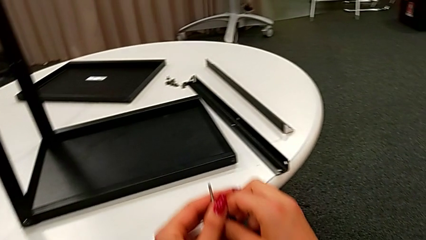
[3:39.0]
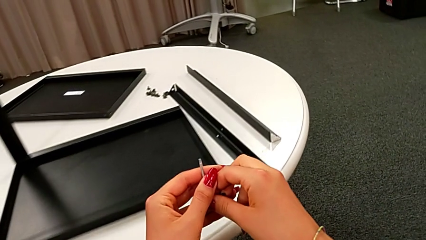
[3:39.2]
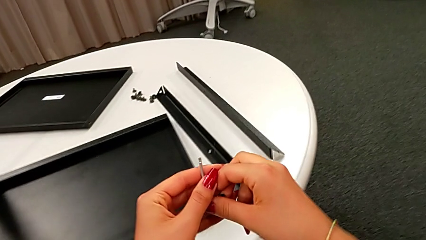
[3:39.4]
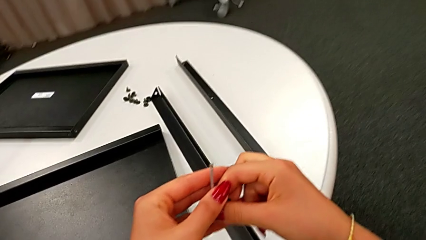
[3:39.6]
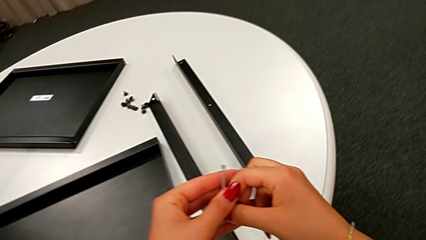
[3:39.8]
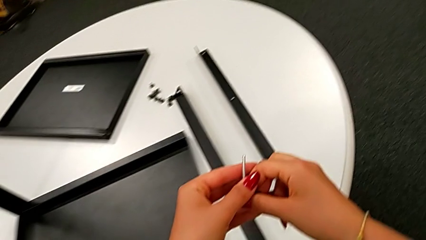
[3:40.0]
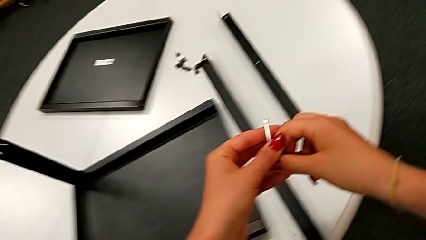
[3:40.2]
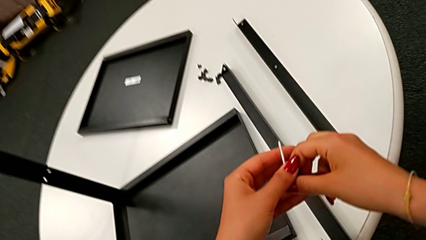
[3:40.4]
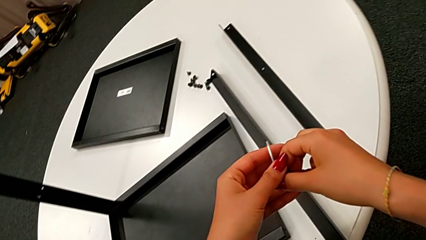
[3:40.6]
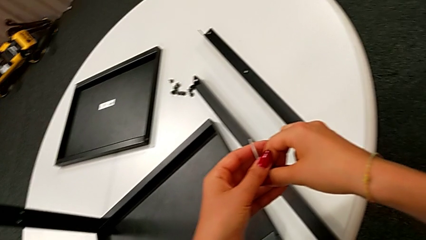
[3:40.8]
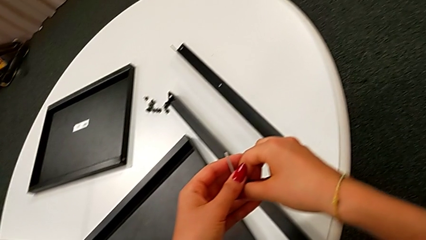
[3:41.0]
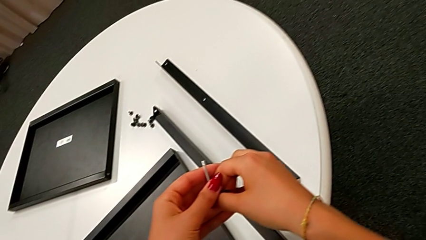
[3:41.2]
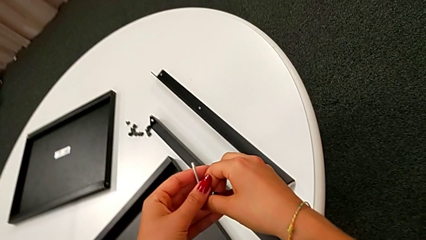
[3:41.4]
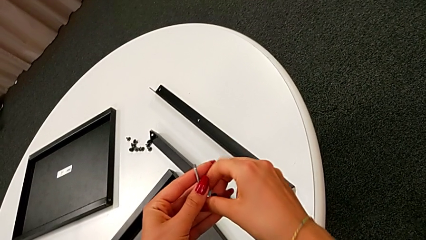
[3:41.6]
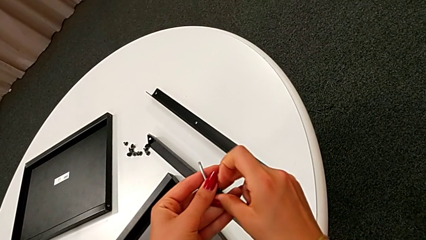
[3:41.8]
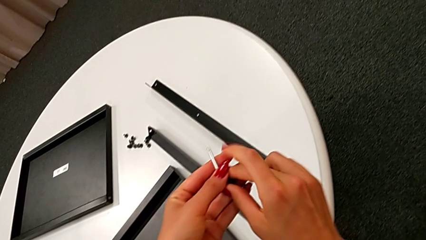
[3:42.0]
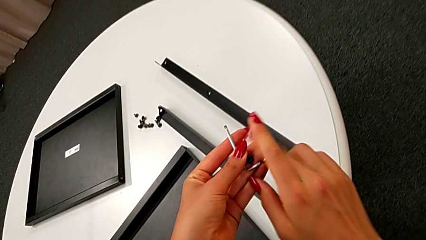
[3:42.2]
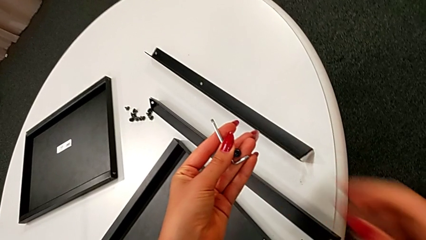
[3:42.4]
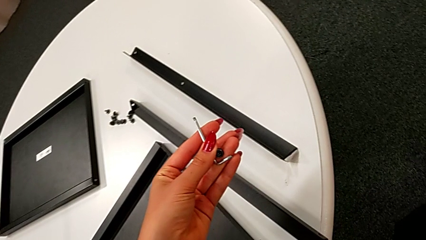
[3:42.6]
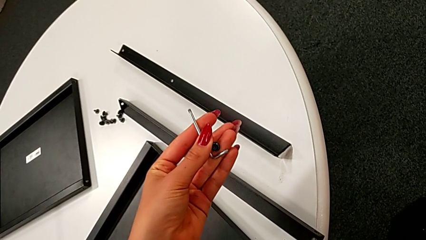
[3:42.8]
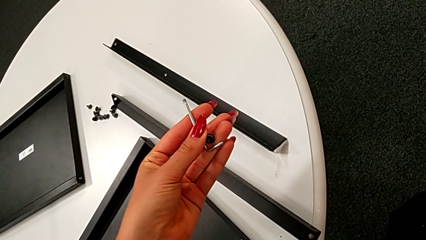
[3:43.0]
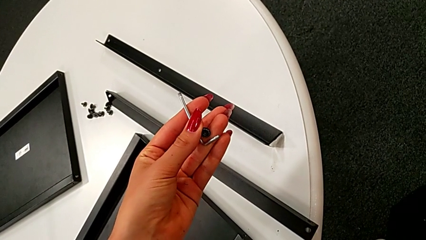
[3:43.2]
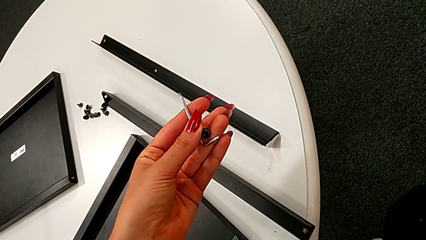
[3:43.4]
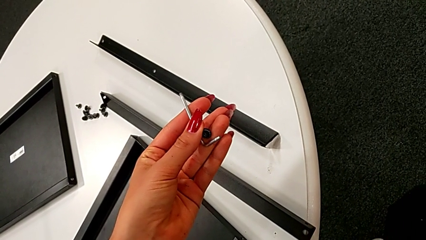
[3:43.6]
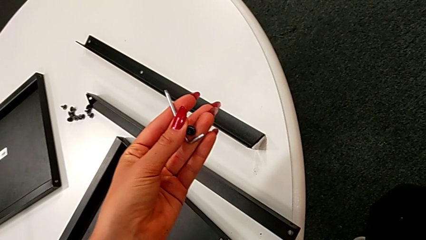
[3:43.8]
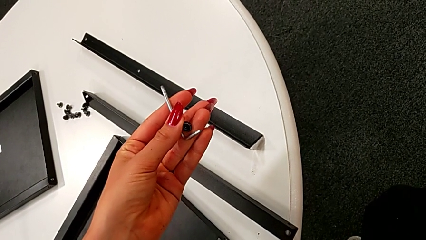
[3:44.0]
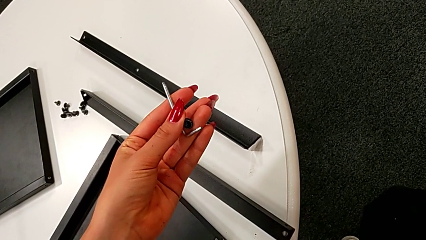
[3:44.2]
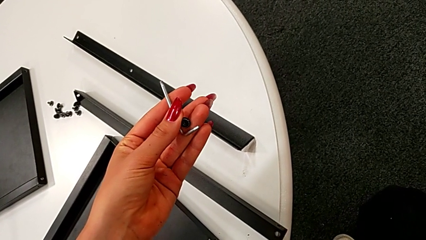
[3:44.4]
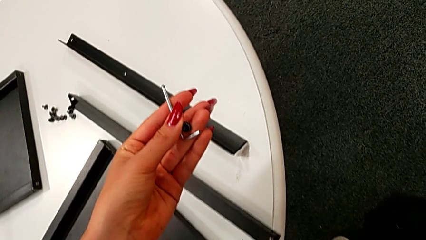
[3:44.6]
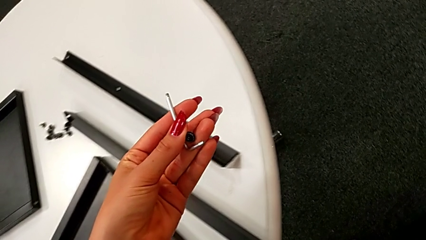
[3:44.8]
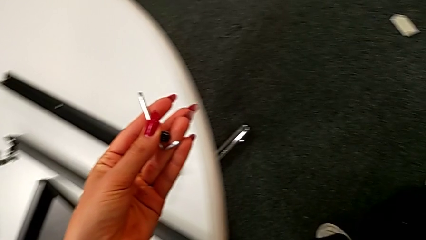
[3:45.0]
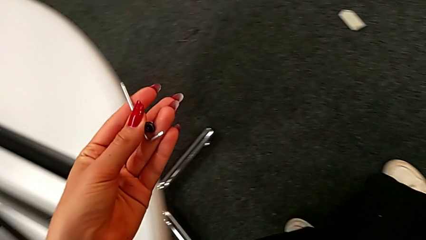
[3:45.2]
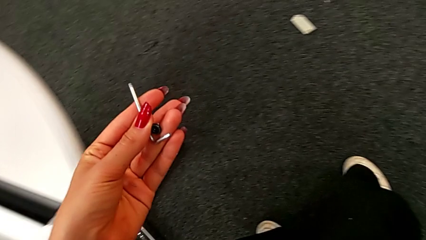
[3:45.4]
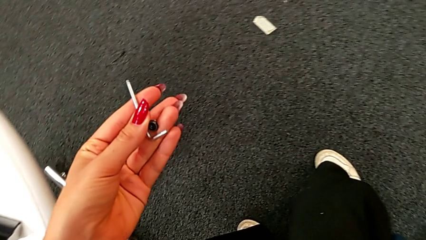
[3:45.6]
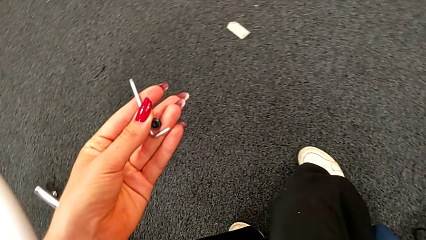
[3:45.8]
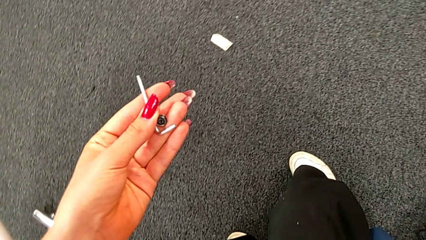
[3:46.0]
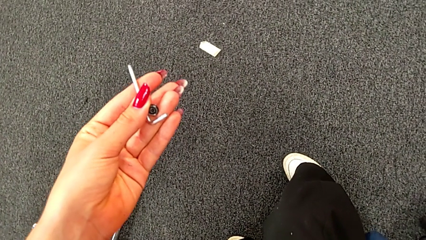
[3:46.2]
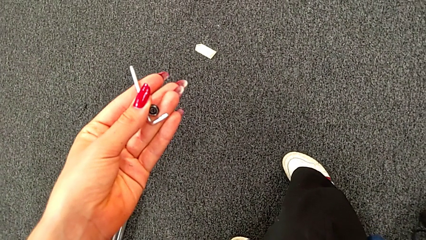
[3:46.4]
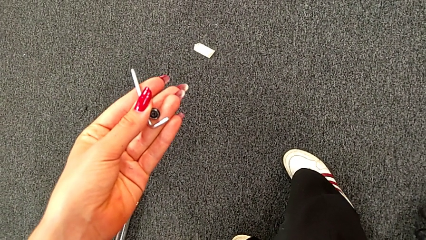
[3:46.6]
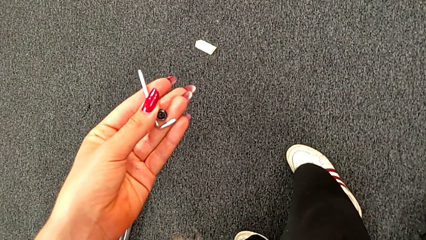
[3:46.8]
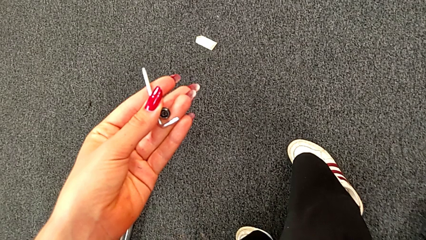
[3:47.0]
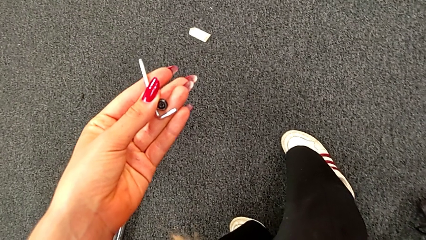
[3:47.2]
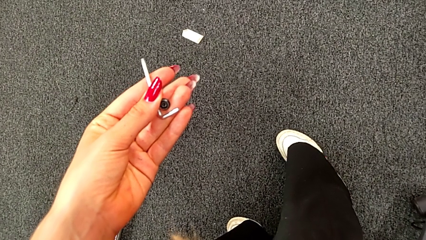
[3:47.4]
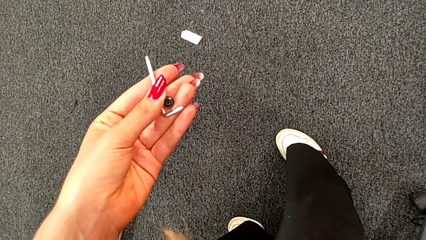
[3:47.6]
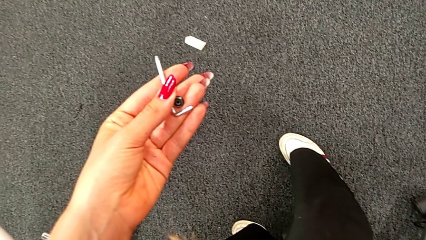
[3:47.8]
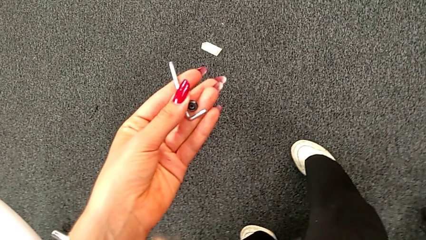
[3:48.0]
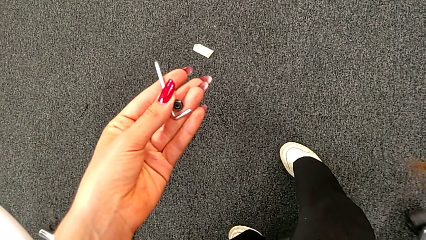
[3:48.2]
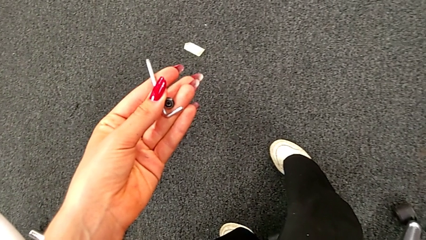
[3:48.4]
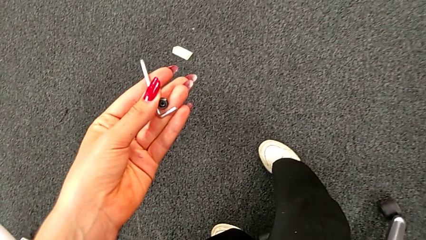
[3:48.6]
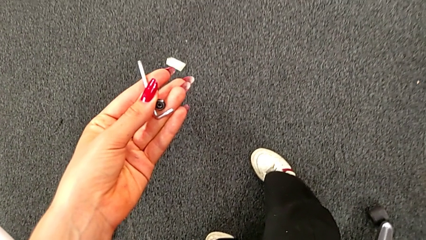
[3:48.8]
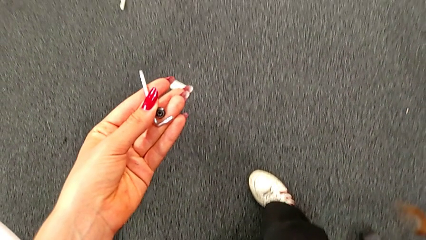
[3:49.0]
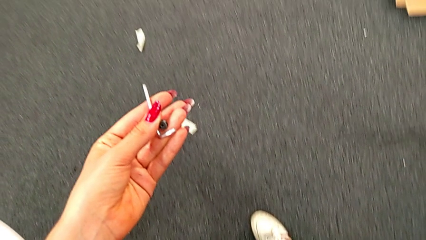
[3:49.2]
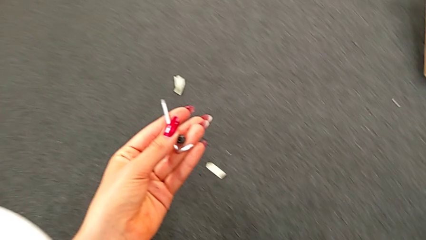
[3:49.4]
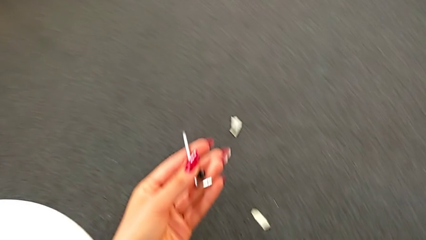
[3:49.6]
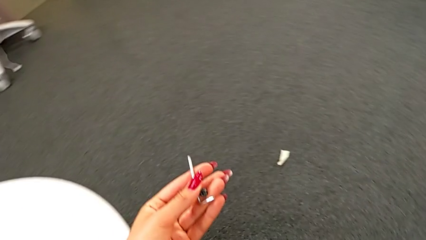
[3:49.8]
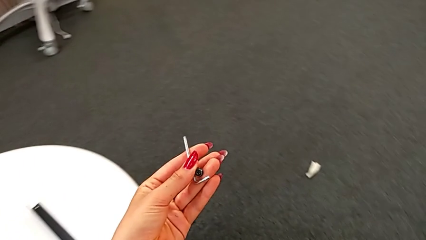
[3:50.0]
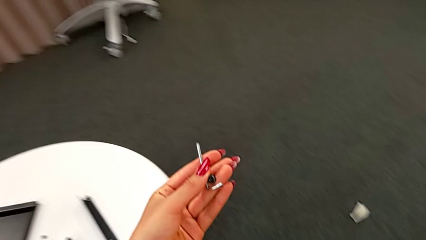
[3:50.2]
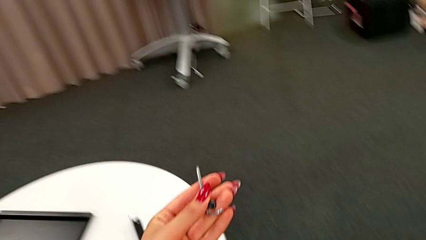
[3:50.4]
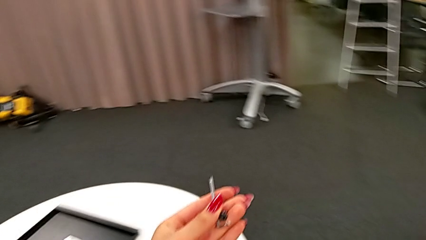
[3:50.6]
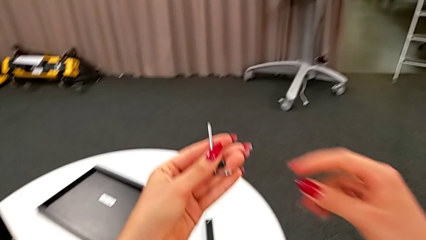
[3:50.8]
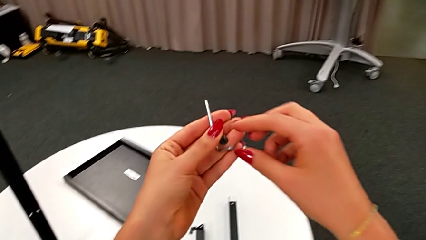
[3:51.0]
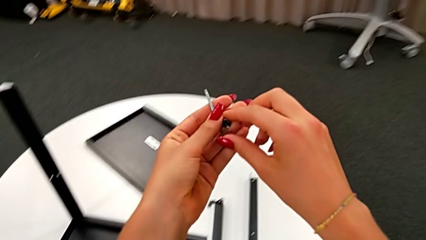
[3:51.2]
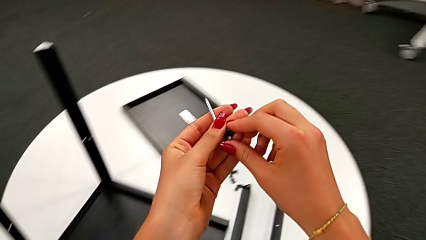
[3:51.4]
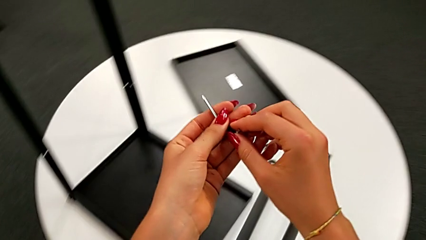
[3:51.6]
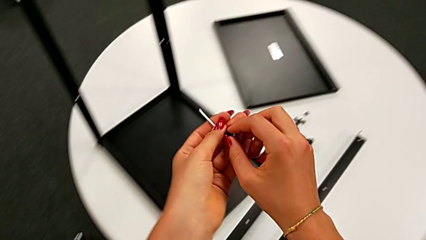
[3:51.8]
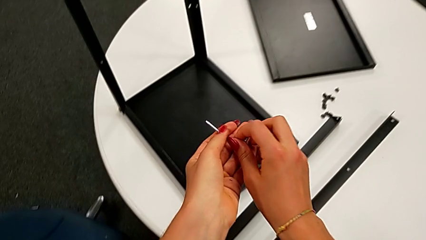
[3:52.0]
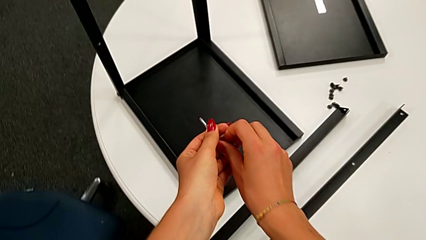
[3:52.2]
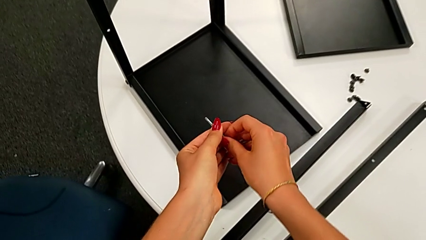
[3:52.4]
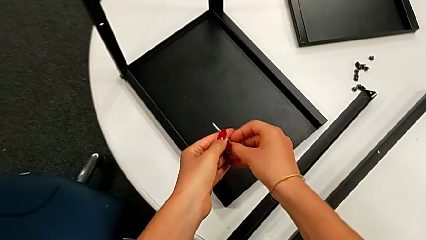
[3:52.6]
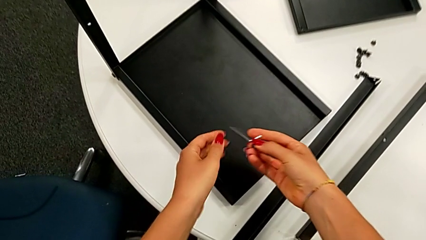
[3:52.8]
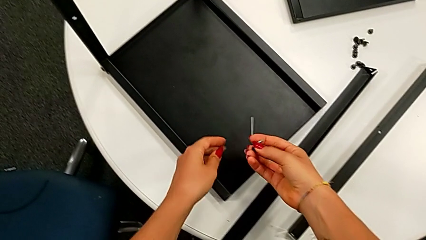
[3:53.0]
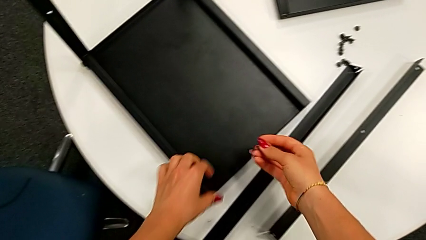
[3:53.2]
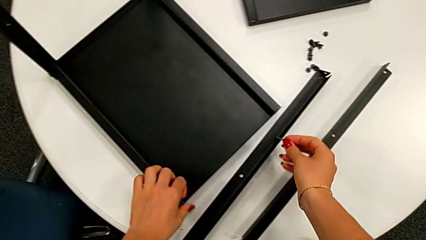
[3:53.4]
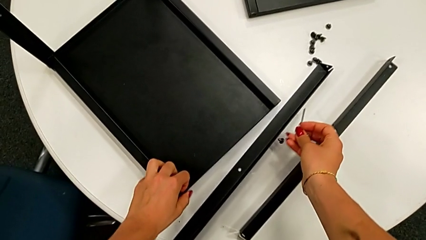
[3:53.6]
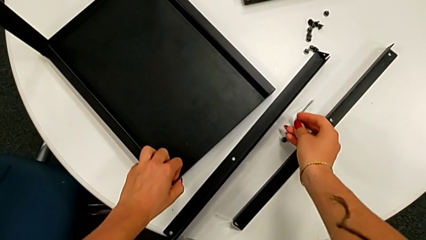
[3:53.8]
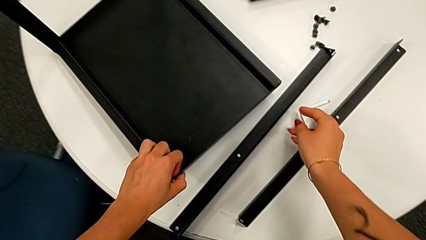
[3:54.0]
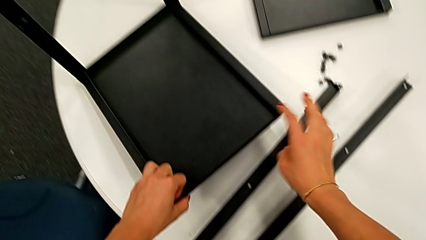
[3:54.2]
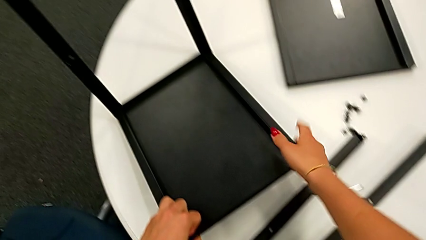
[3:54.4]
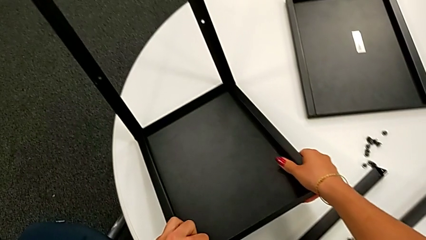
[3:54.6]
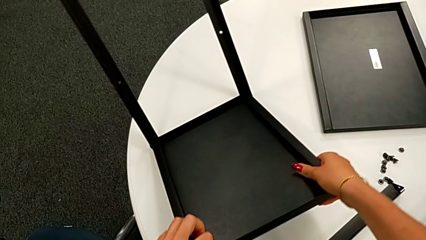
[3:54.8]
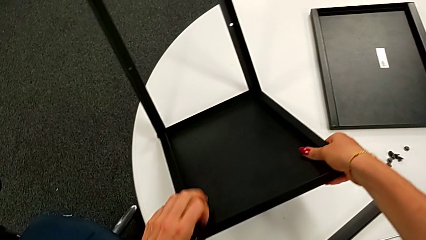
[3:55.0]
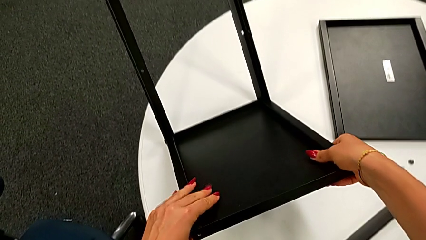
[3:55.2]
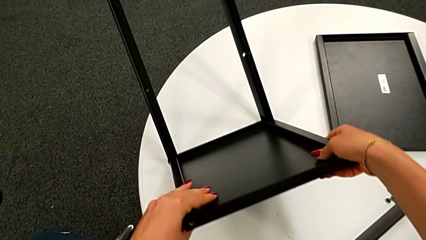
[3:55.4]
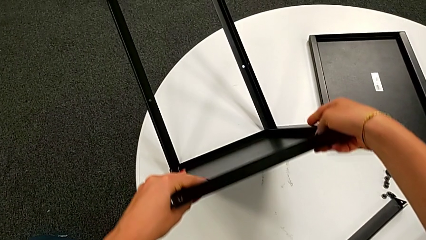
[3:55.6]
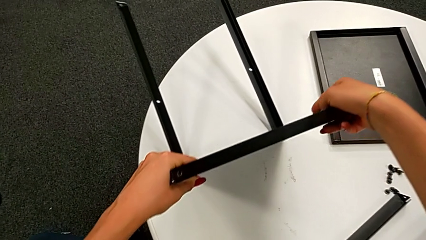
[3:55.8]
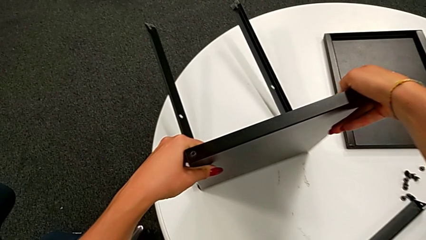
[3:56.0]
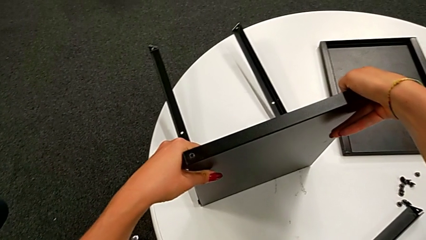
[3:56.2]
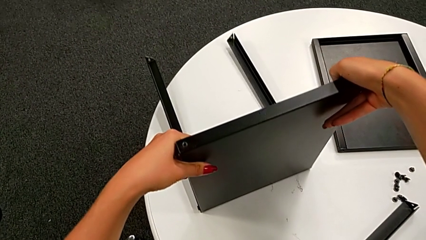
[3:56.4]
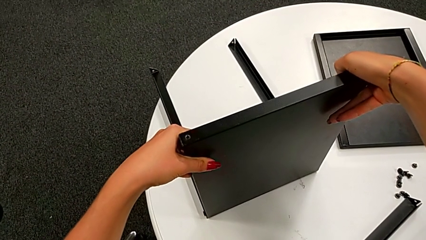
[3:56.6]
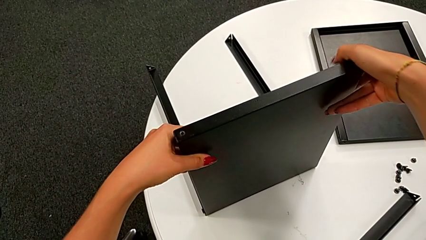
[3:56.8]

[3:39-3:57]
The camera wearer is assembling the leg of the top tray. They keep holding the Allen wrench, place the hex socket head, place the Allen wrench and rotate the top tray.
